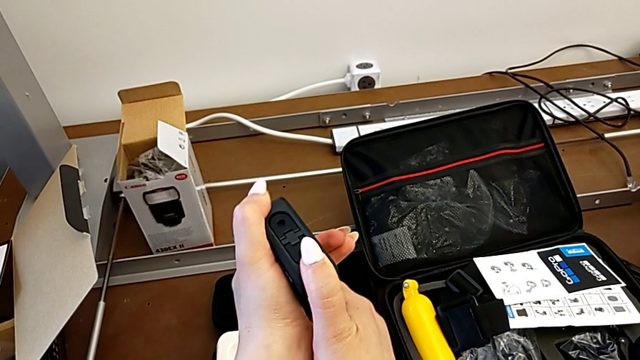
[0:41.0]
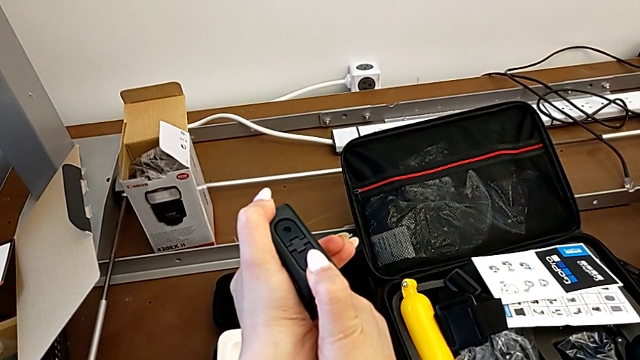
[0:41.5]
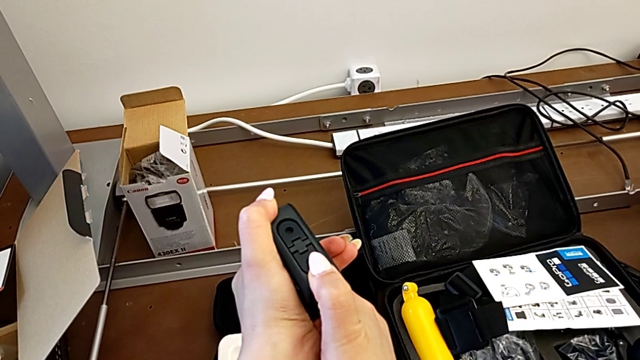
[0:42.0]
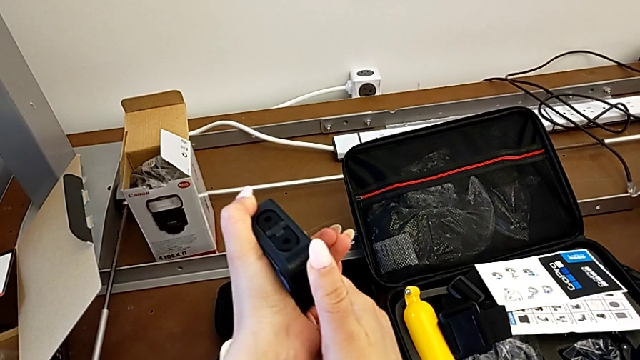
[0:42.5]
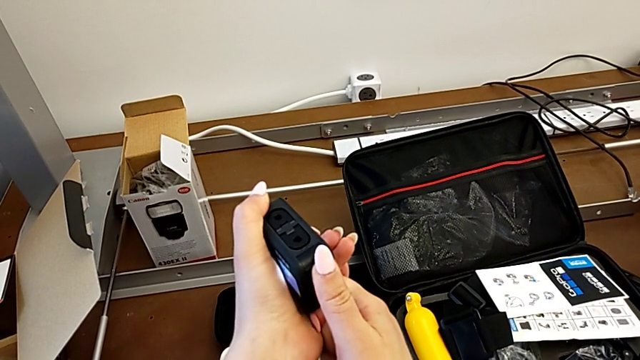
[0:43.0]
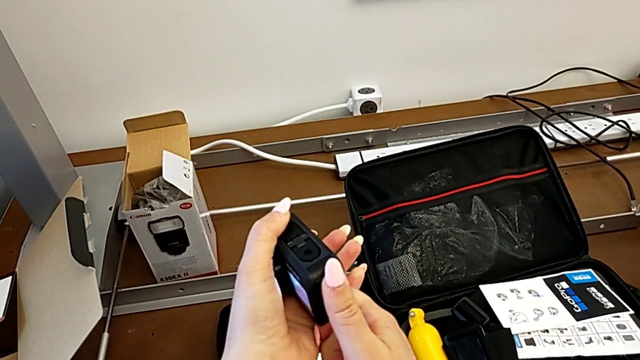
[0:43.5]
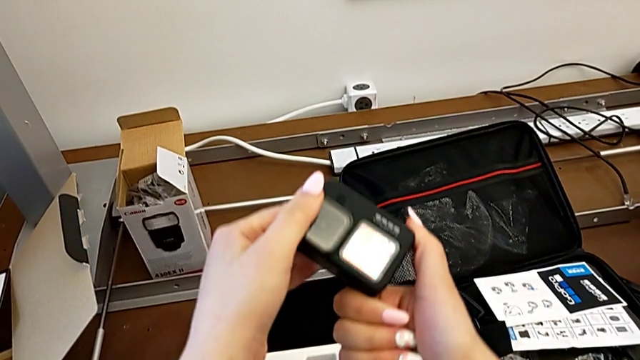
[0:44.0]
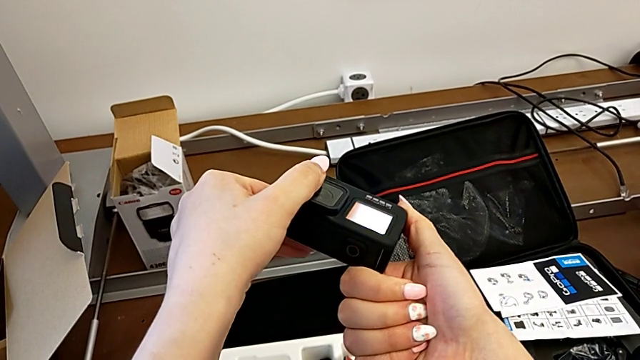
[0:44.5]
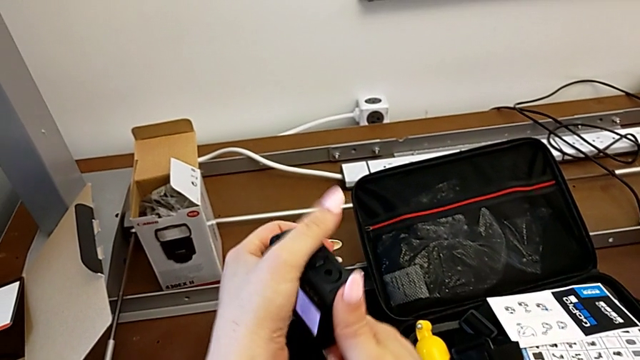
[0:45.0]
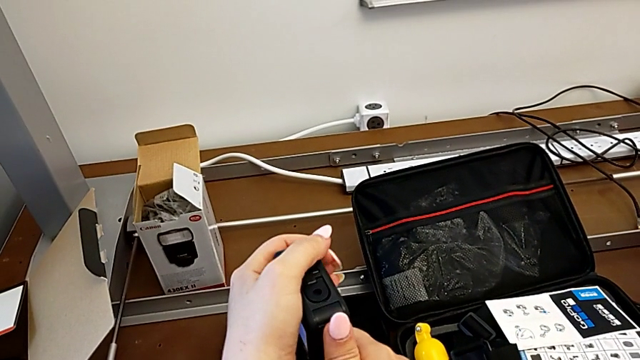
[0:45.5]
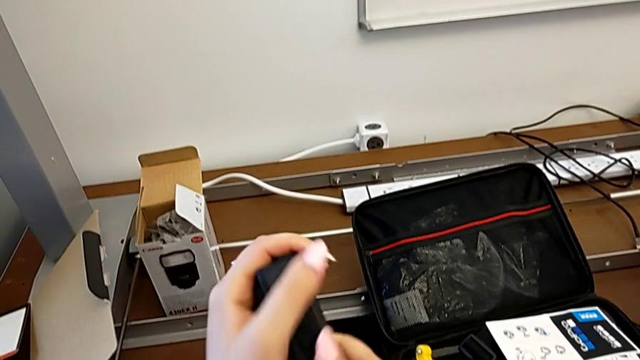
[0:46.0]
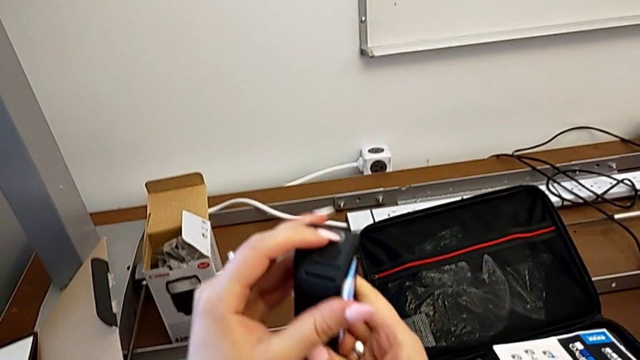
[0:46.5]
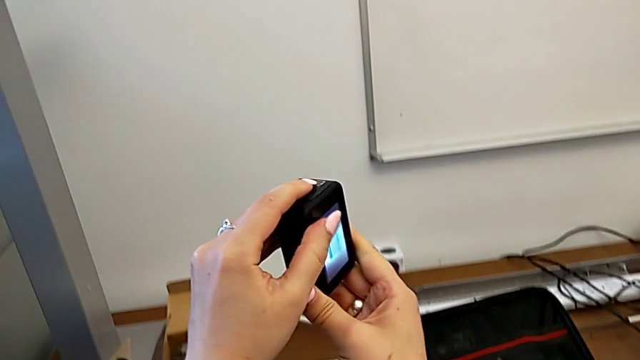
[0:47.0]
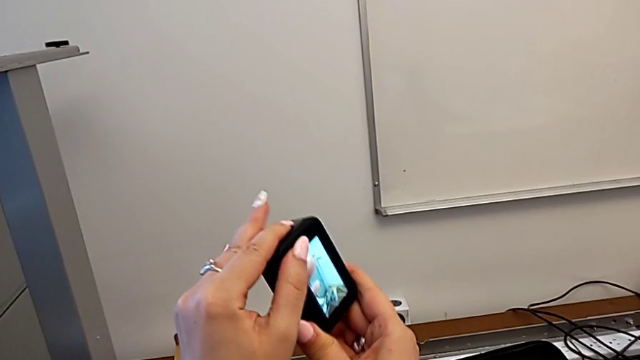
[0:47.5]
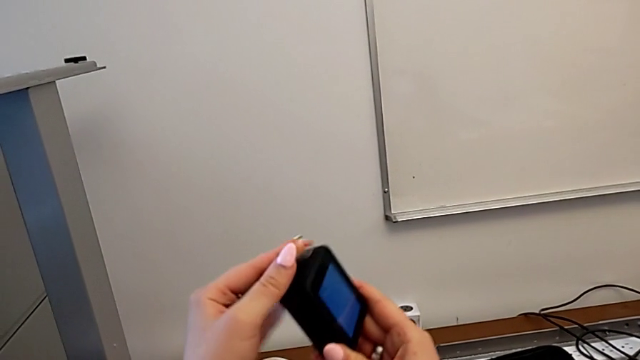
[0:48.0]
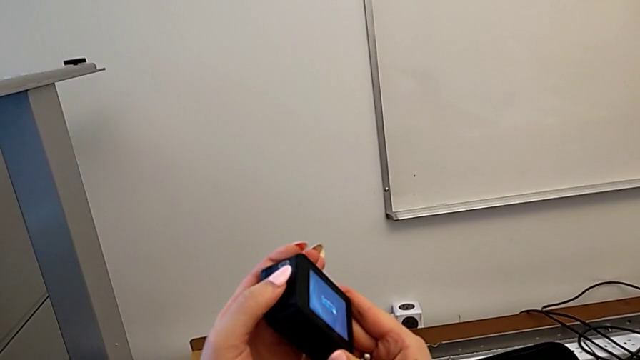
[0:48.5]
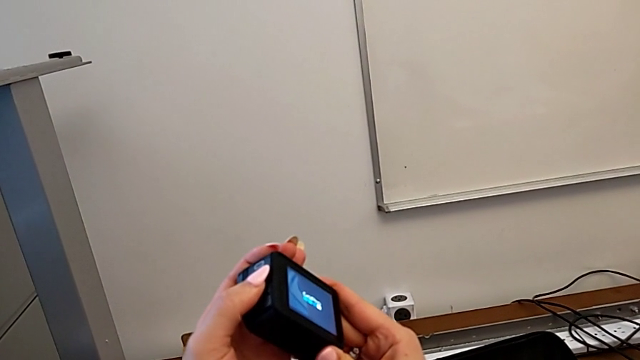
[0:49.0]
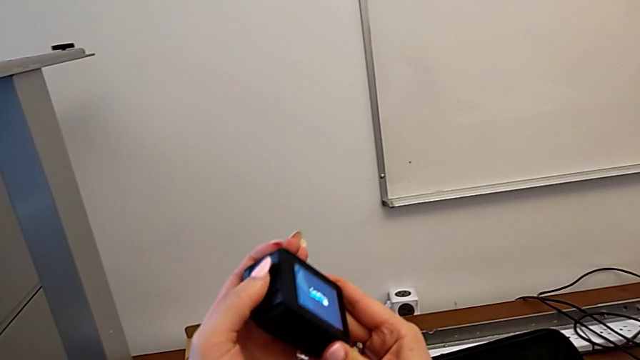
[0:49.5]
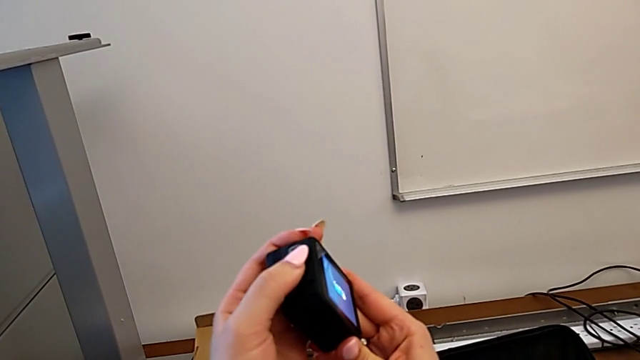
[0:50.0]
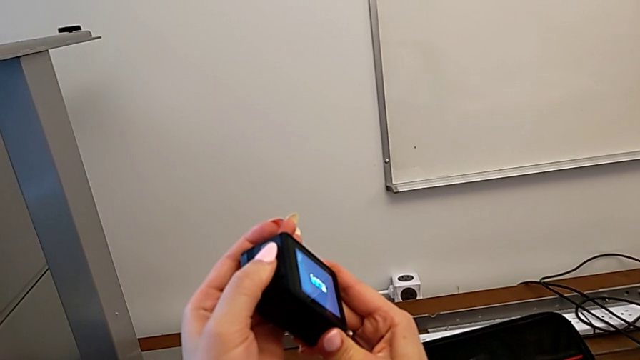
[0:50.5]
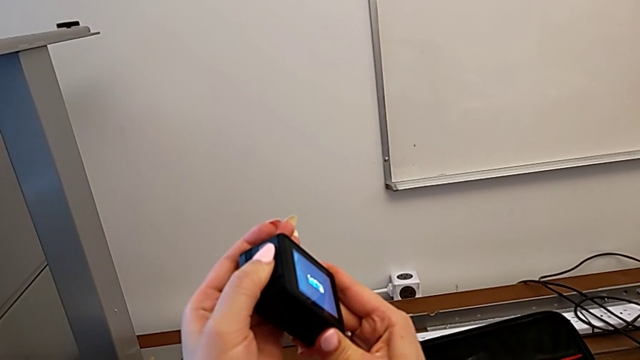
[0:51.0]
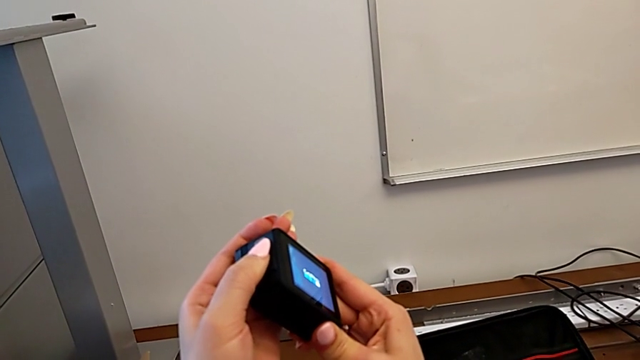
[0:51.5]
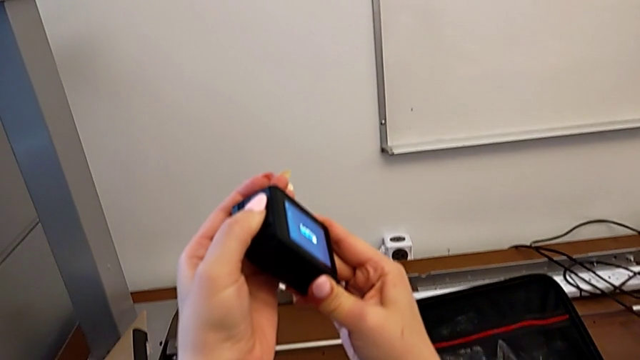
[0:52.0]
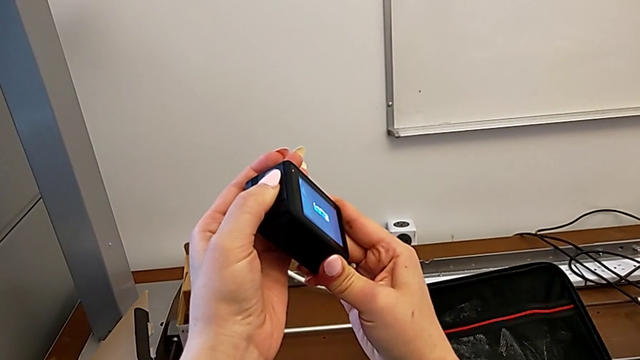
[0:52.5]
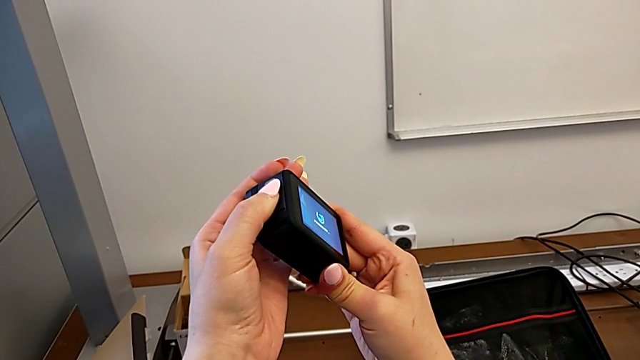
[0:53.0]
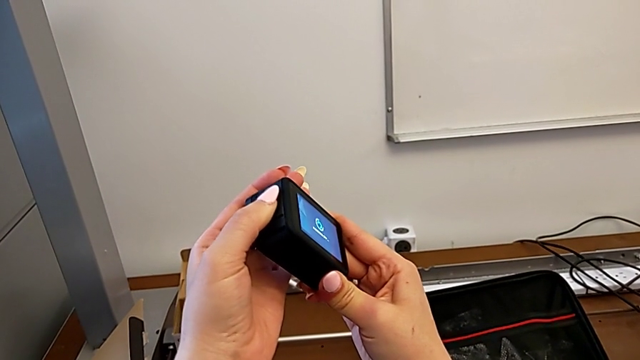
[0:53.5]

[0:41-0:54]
The camera wearer is attempting to open the battery door. They pull the battery door, wrongly turn on the GoPro, rotate it, press the left button, hold it and turn off the GoPro.

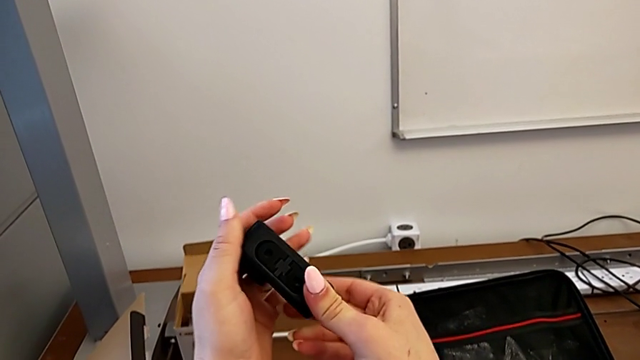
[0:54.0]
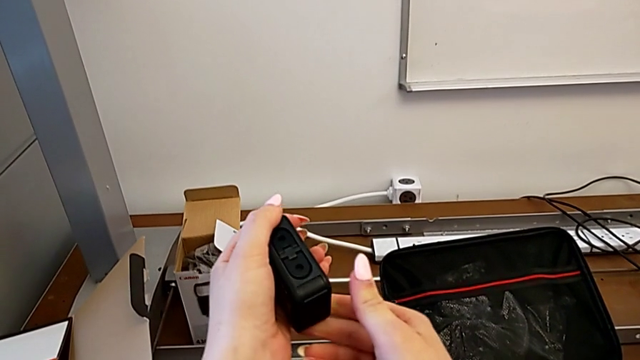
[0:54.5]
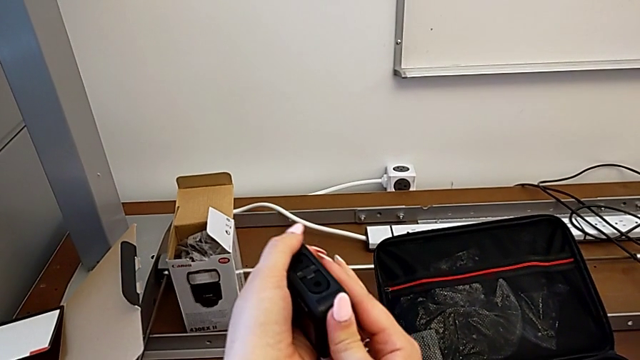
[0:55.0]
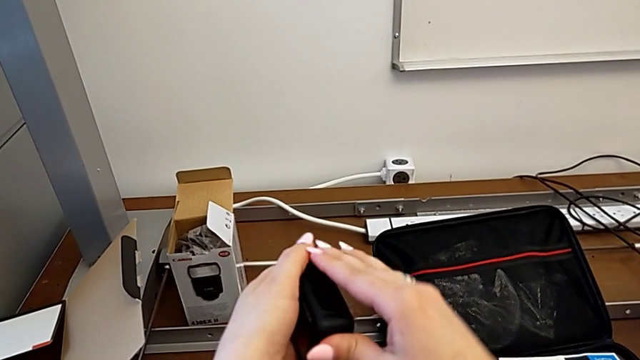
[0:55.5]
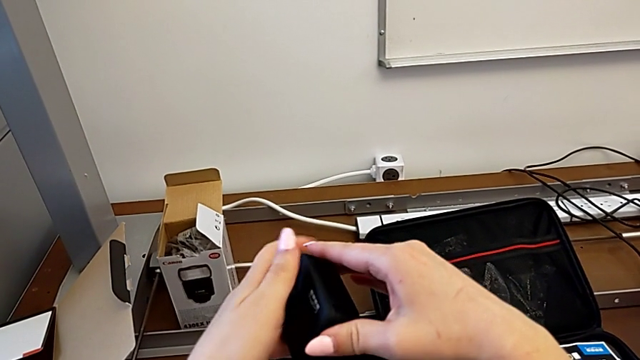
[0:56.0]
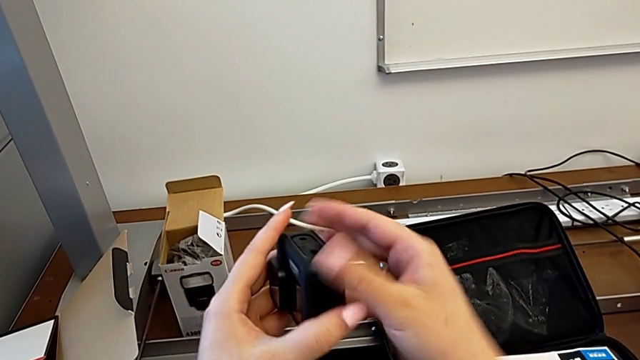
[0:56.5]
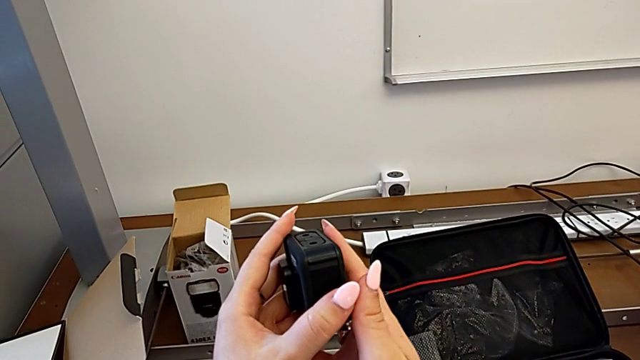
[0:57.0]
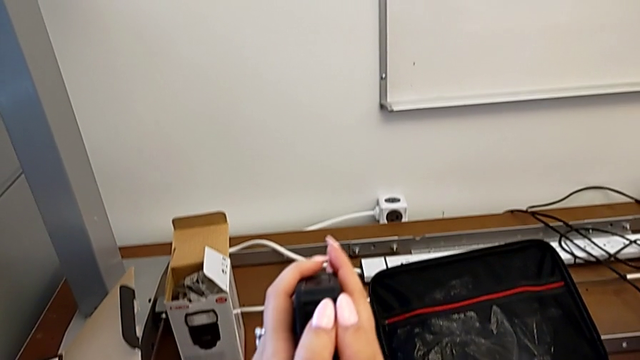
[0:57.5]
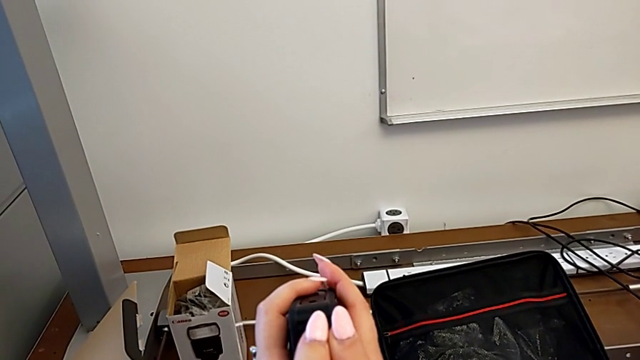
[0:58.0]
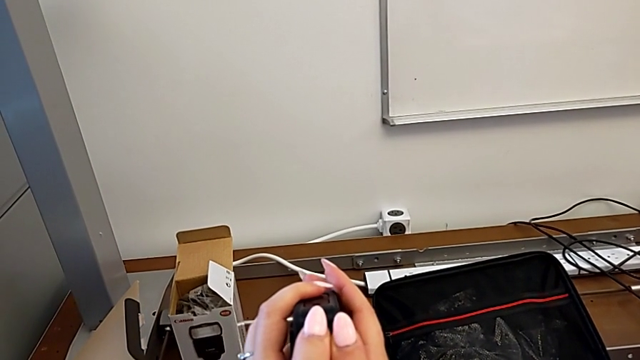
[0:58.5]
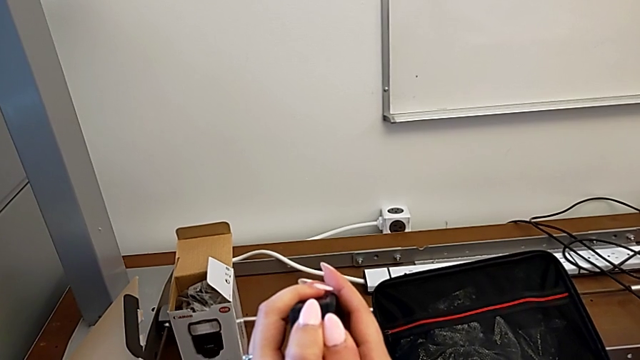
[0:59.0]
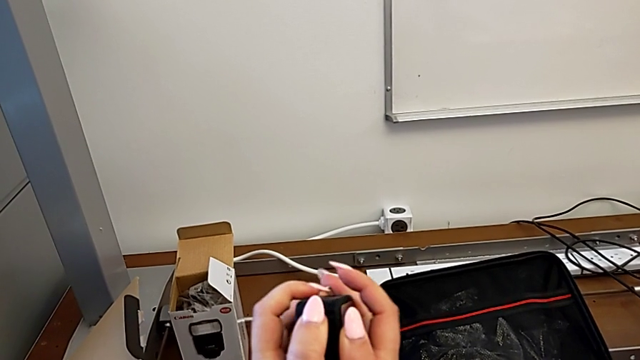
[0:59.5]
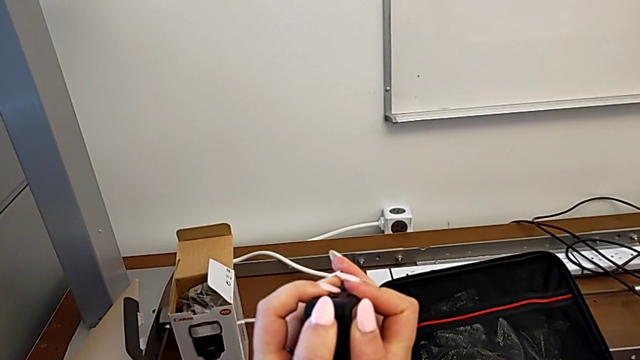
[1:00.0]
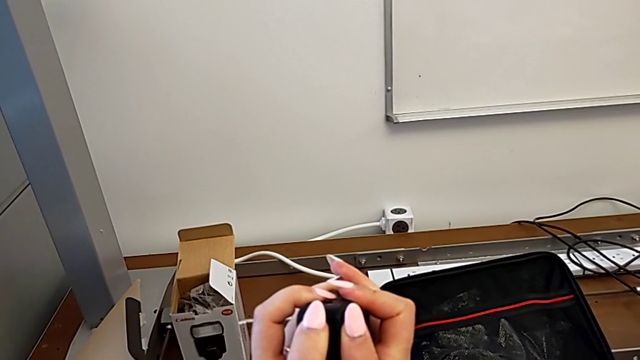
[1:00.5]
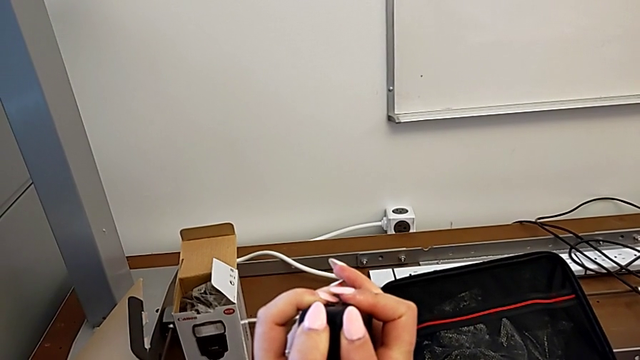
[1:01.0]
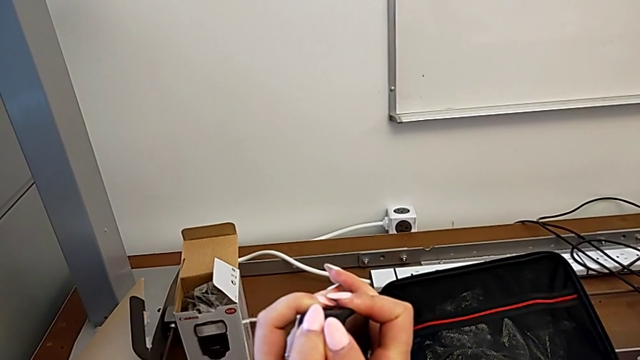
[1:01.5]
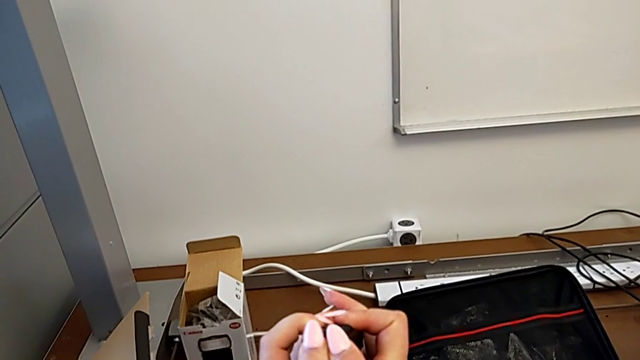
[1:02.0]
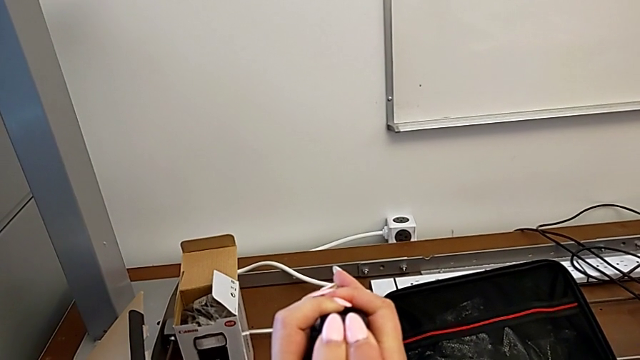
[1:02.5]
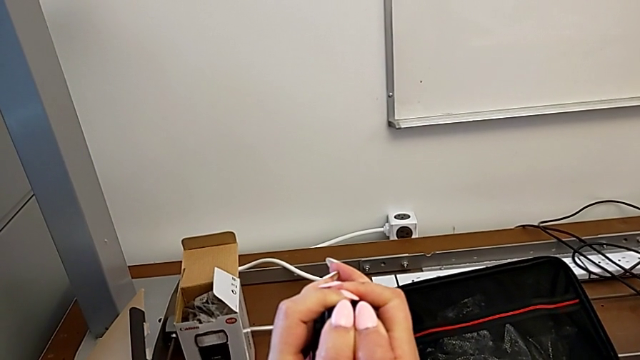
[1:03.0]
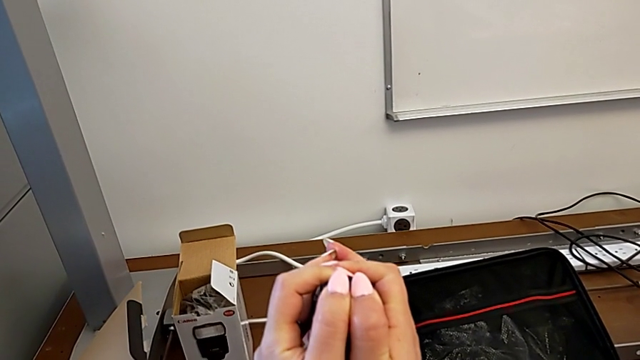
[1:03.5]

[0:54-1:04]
The camera wearer is attempting to open the battery door. They hold the GoPro and begin to push the battery door.
